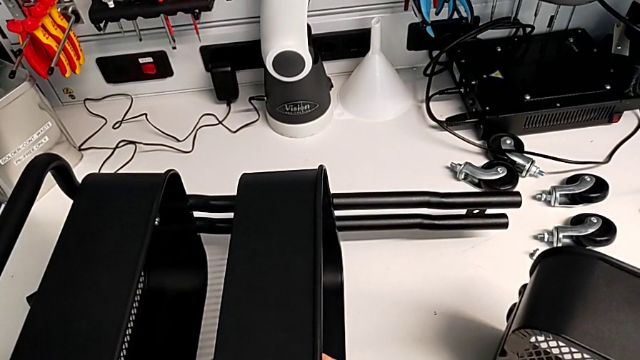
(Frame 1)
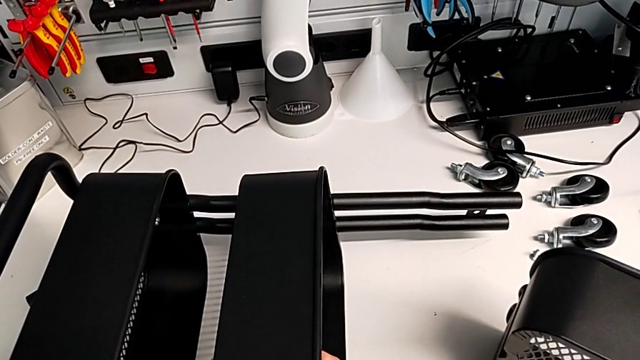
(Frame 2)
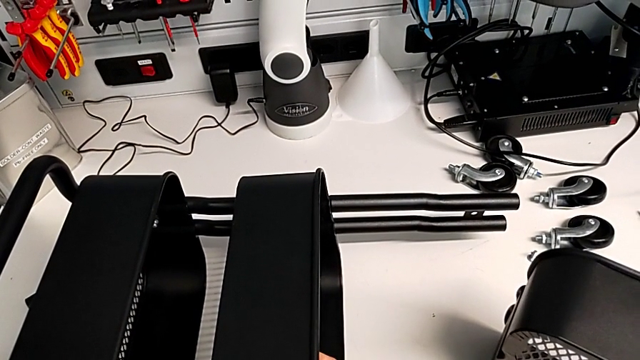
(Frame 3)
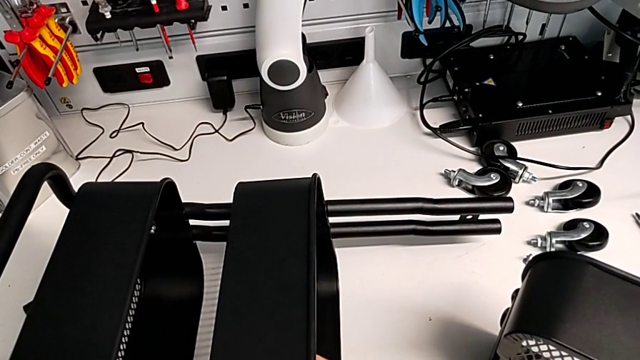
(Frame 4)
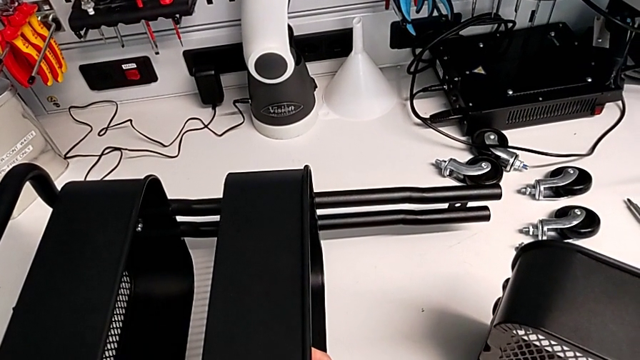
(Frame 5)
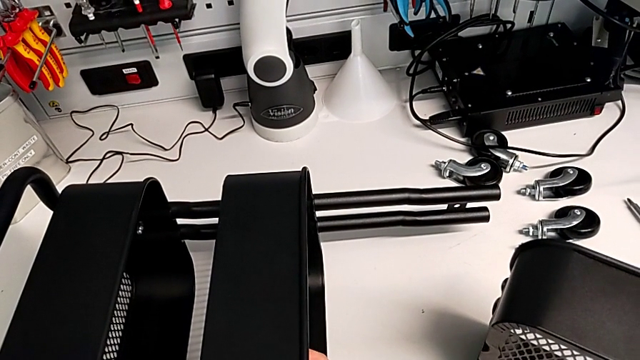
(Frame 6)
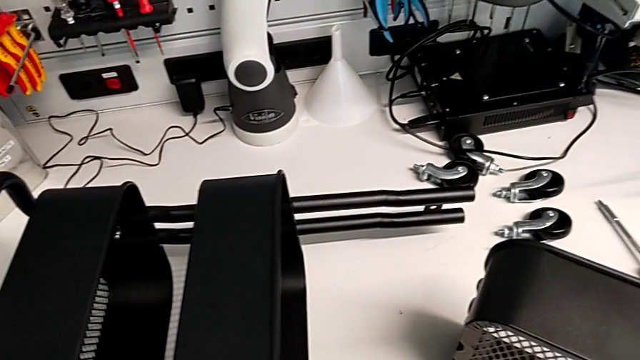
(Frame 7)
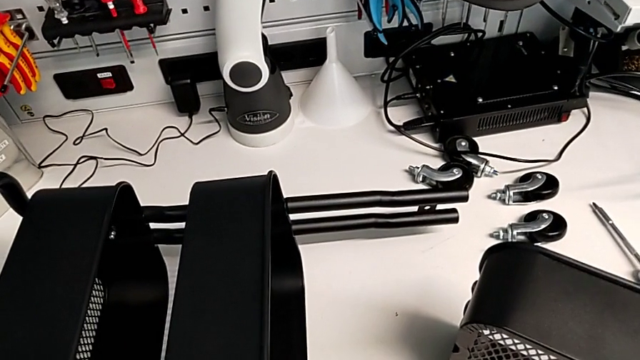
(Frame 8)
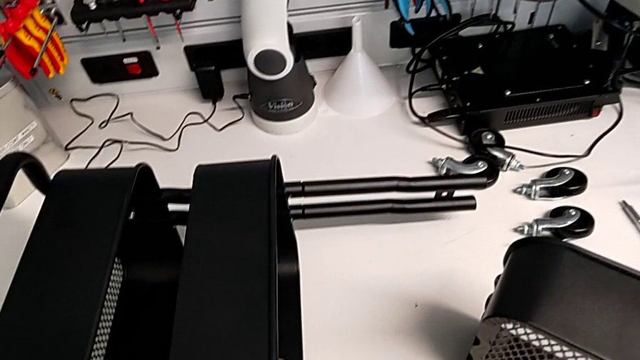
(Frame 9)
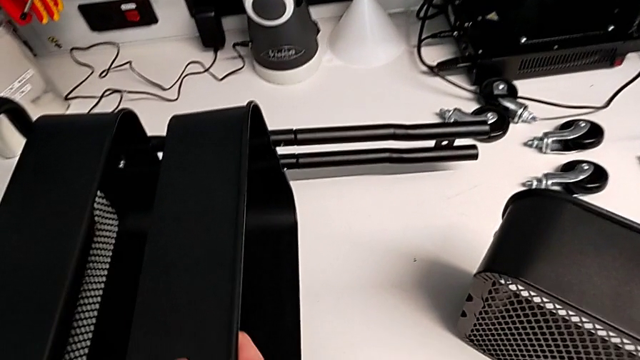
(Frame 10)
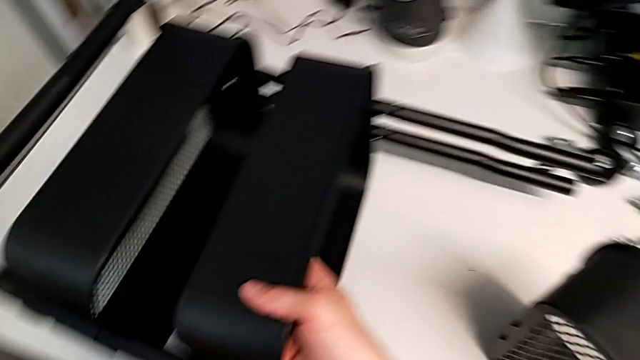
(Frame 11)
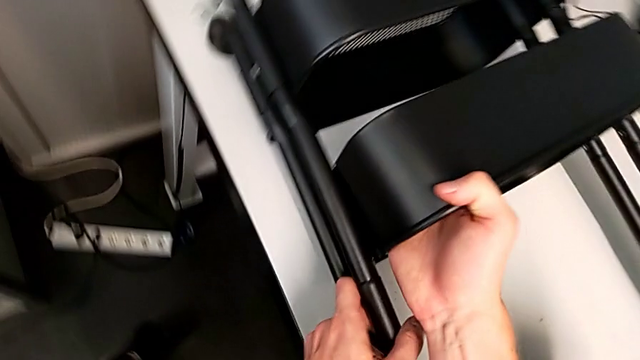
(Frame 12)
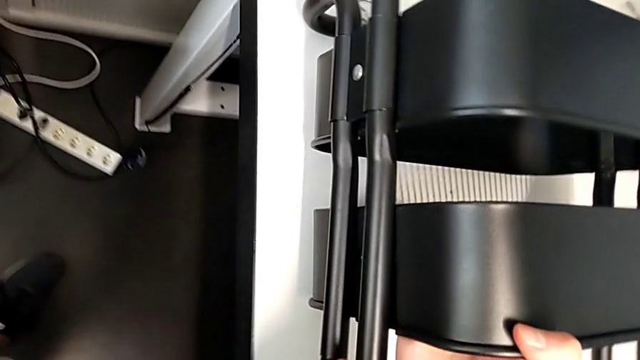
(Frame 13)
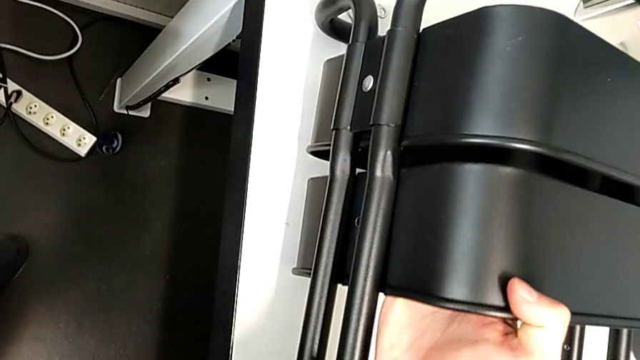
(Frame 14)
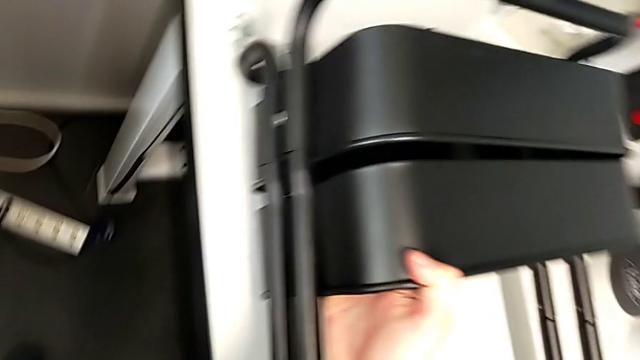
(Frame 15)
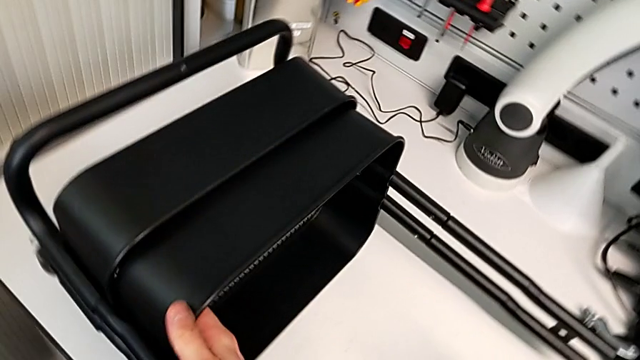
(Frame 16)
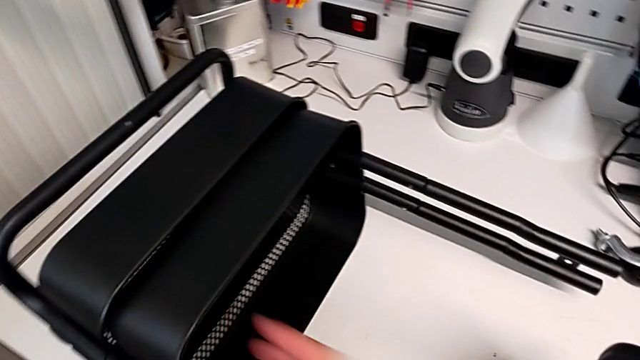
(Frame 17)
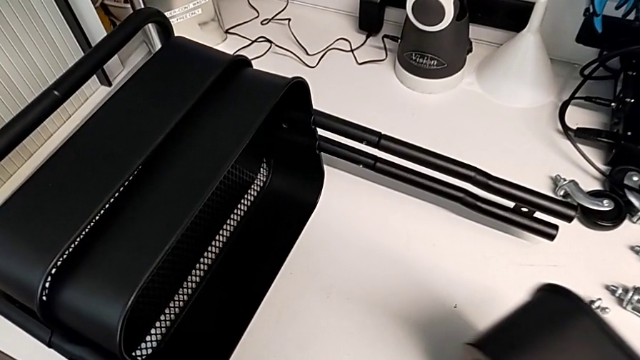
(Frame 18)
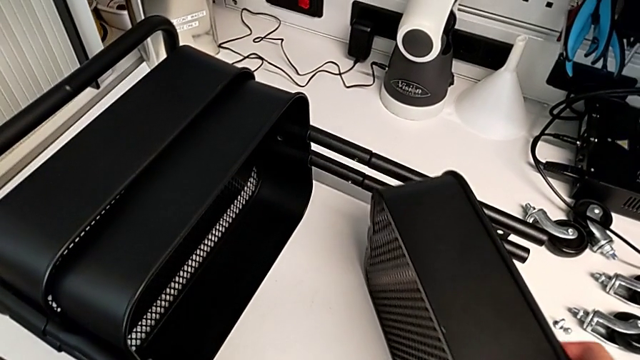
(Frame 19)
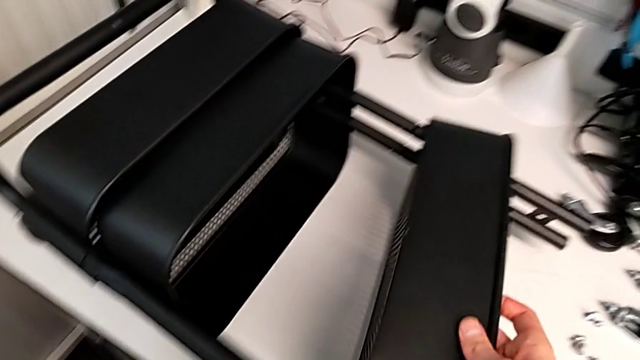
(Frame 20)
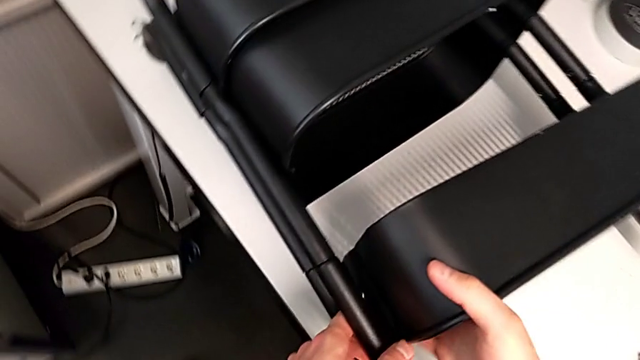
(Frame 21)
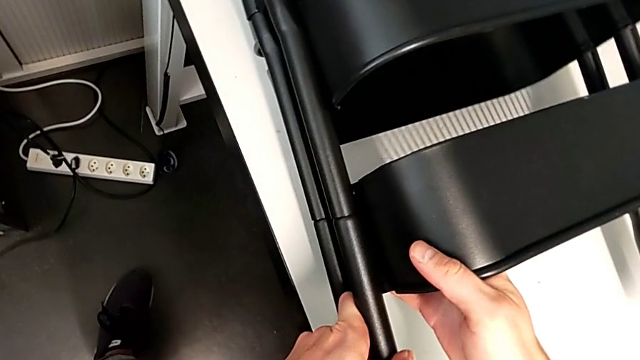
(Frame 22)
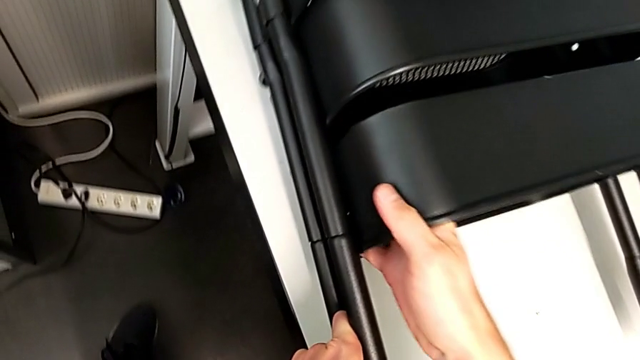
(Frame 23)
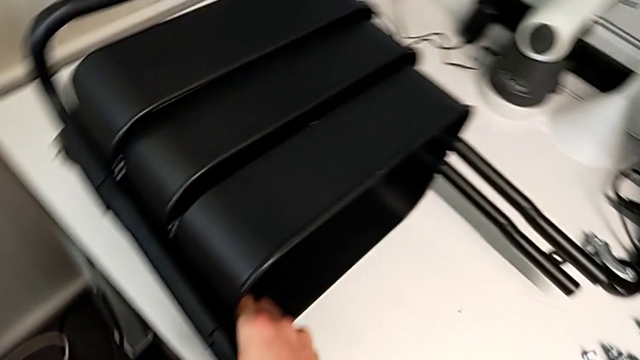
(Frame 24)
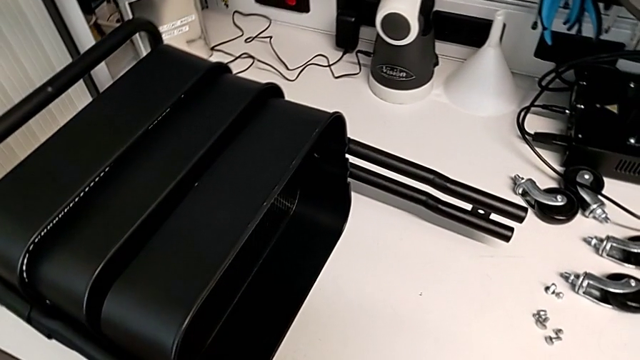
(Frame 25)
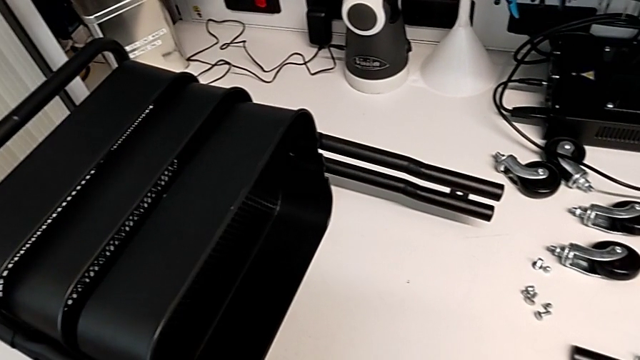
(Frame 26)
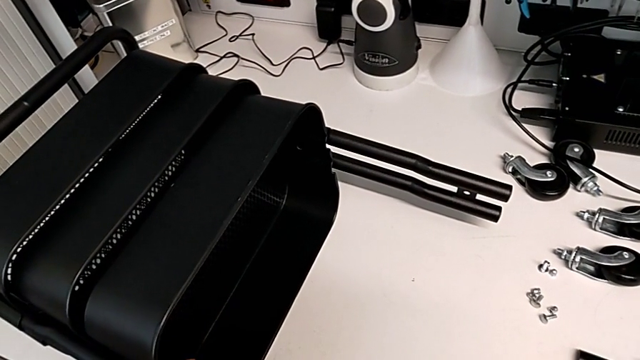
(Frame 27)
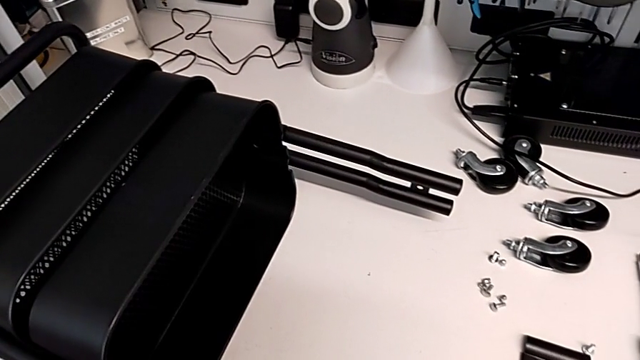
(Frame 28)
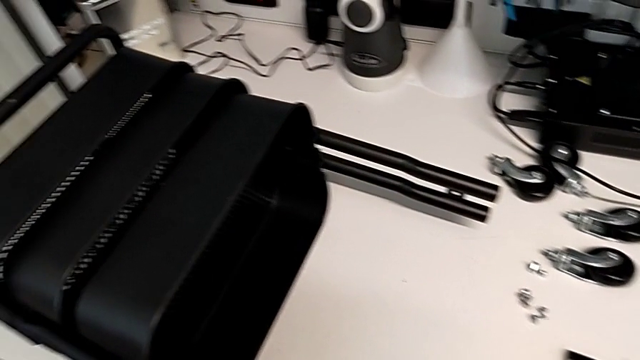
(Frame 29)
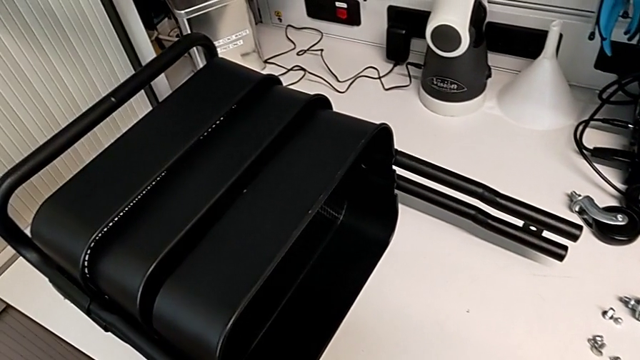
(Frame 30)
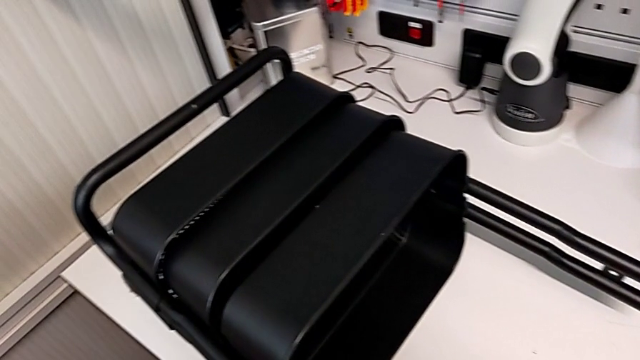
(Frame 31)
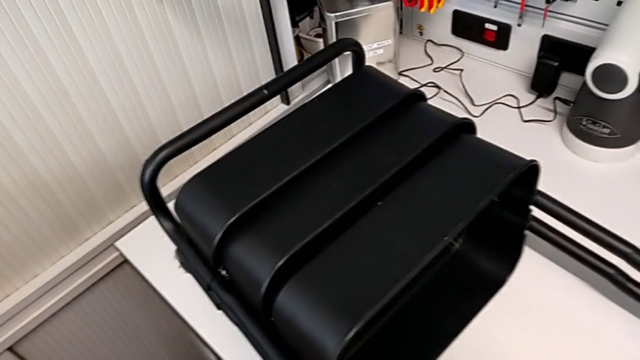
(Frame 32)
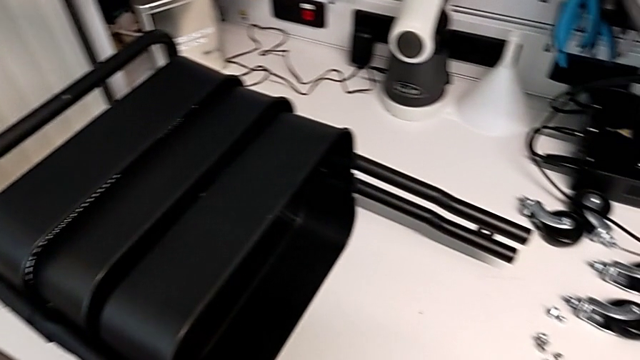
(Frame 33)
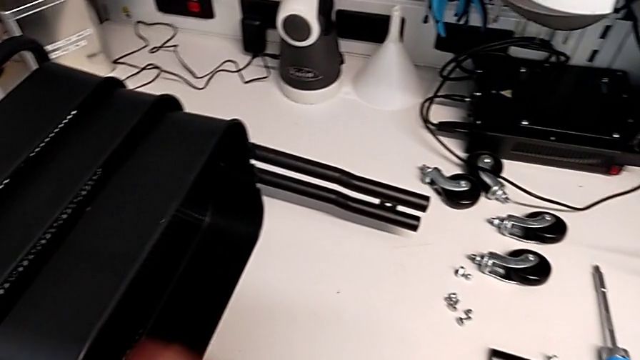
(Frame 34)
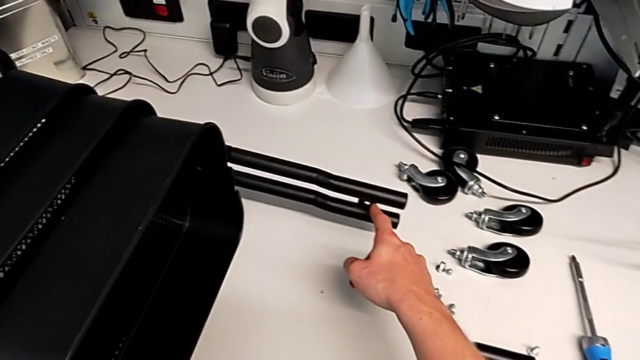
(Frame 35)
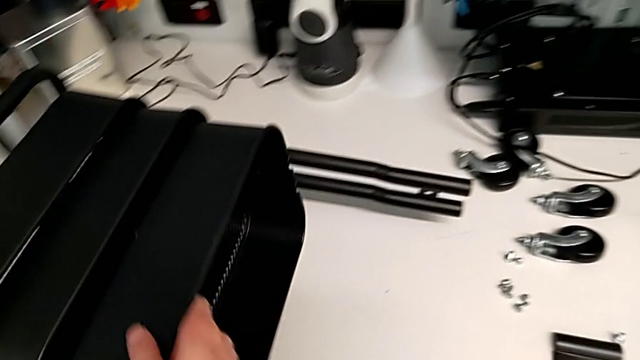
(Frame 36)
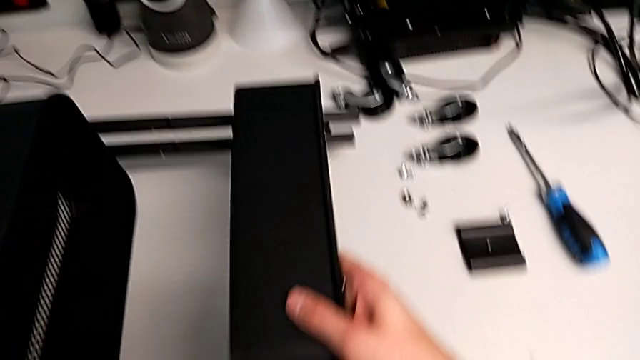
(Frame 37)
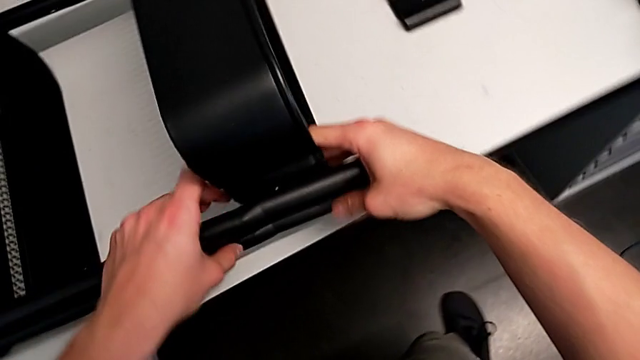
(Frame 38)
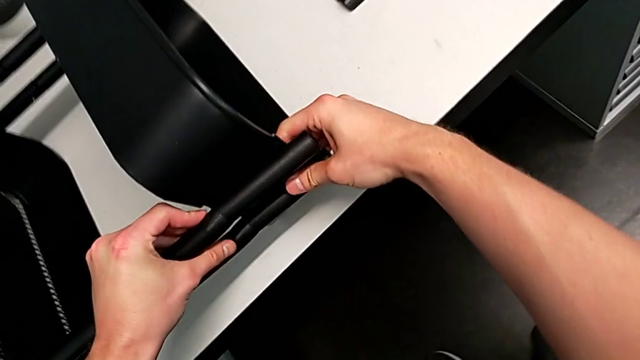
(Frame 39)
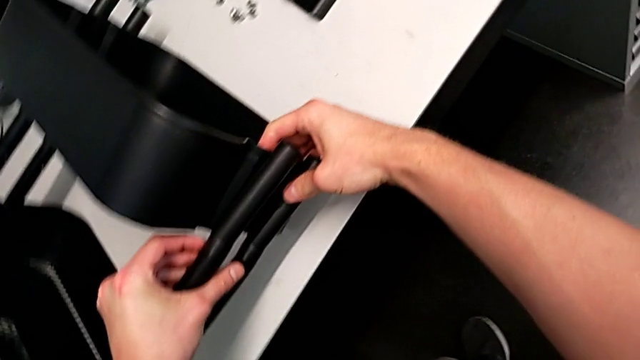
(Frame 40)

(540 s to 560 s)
The camera wearer is aligning the middle and top trays with the sidebars. They keep wrongly sliding the middle grid tray and slide the top grid tray.

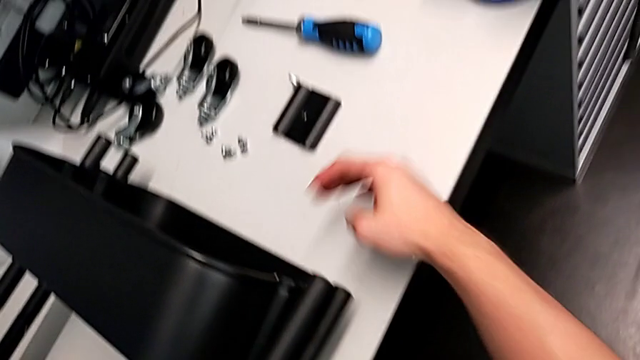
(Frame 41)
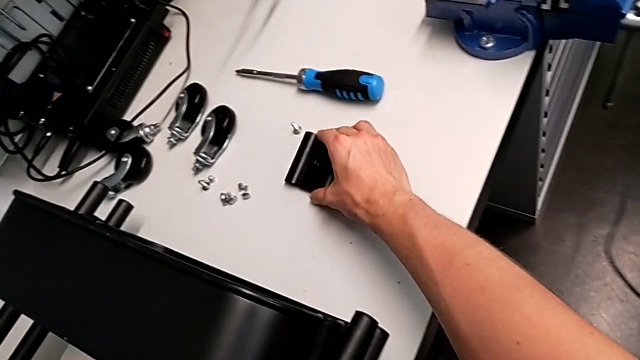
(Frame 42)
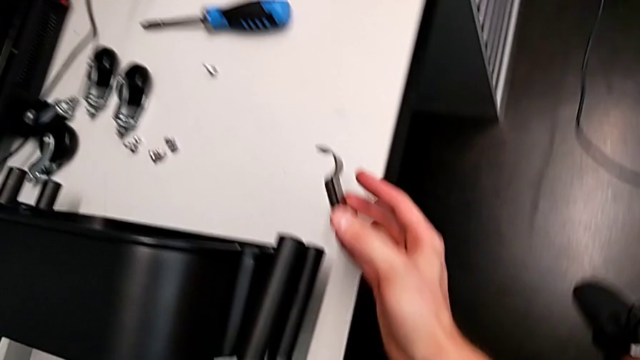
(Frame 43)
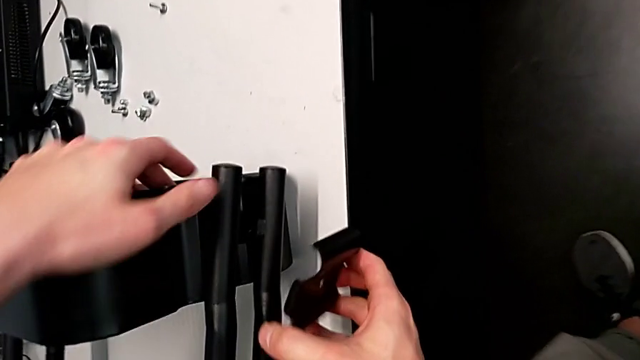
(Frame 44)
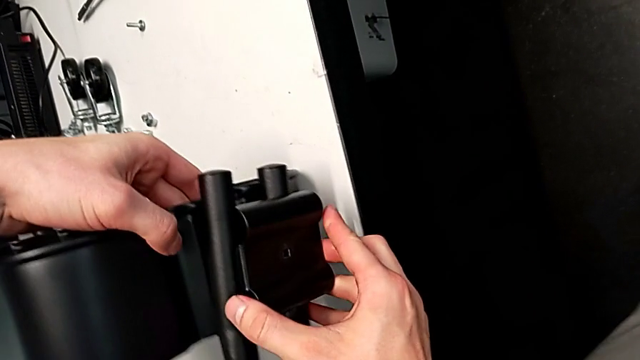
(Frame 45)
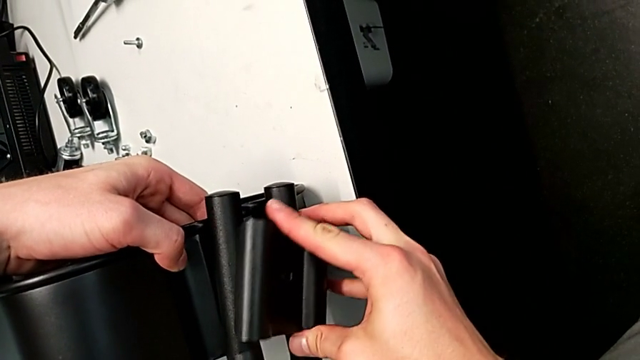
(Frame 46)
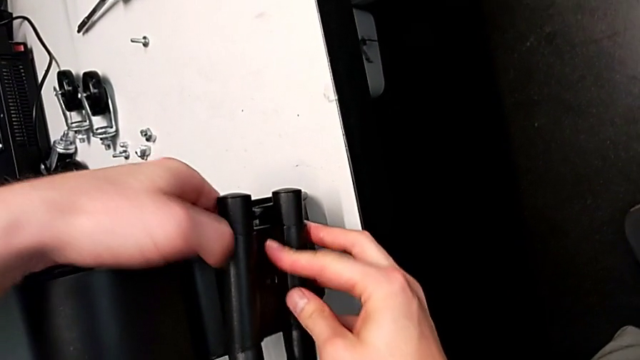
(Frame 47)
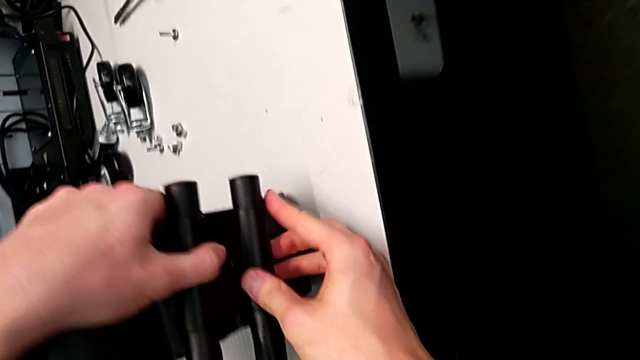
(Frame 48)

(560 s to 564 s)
The camera wearer is assembling the top tray with bolts into the sidebars. They grab the bracket and begin to place it.
